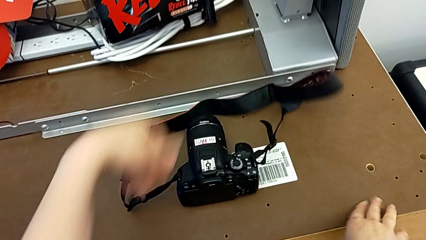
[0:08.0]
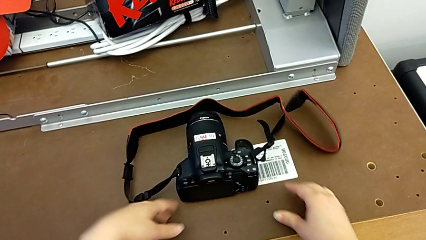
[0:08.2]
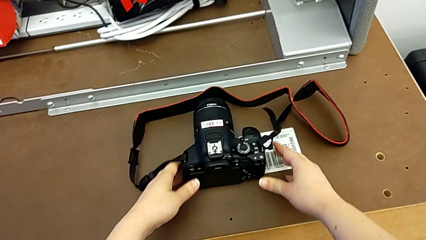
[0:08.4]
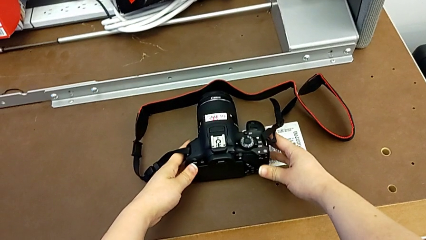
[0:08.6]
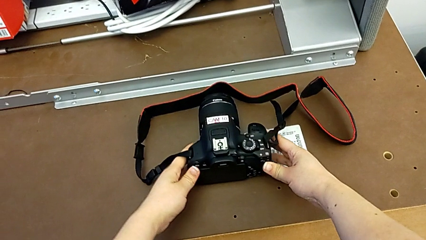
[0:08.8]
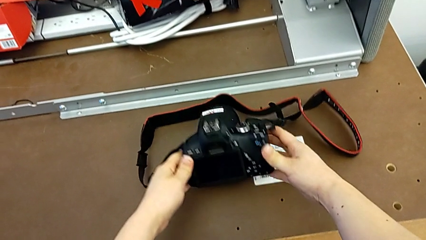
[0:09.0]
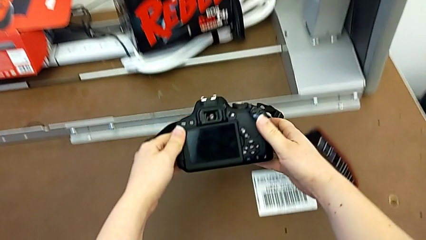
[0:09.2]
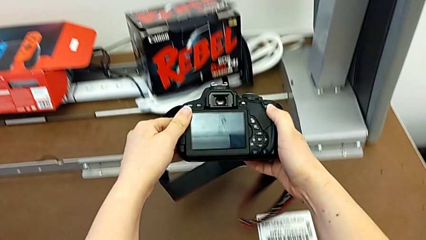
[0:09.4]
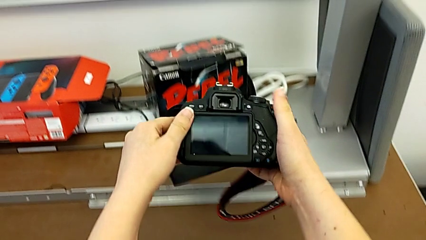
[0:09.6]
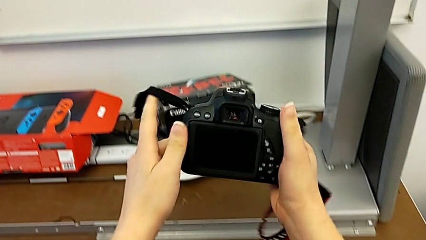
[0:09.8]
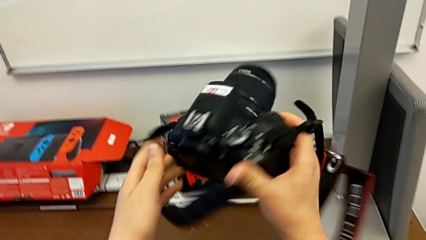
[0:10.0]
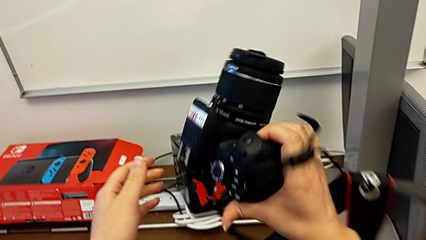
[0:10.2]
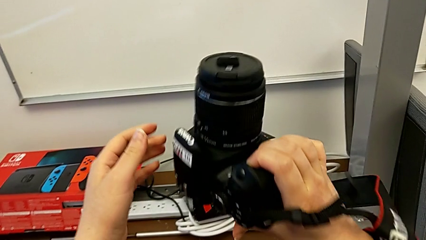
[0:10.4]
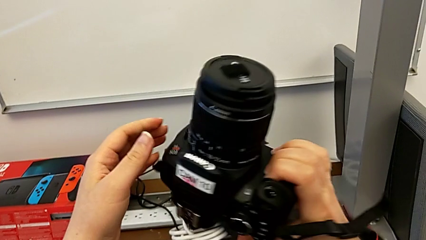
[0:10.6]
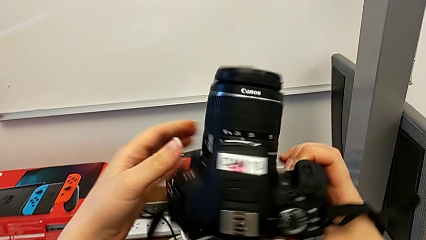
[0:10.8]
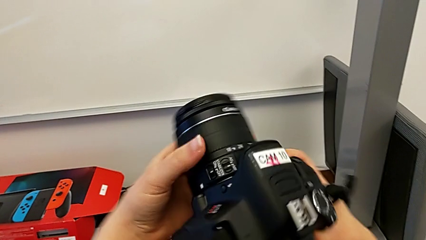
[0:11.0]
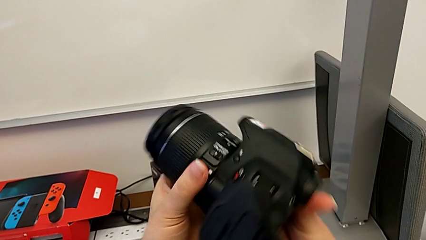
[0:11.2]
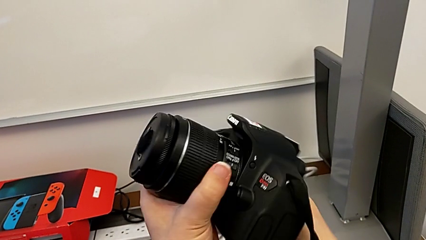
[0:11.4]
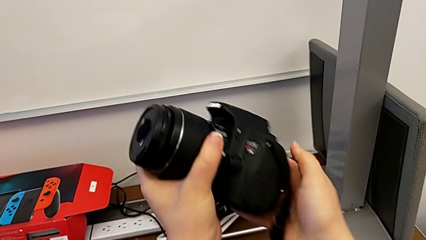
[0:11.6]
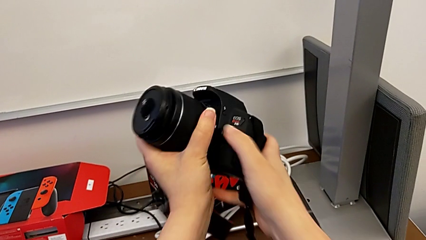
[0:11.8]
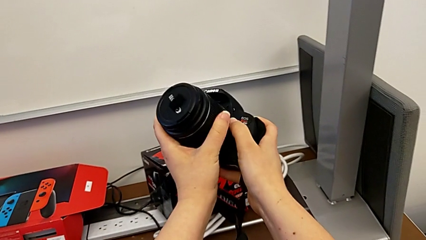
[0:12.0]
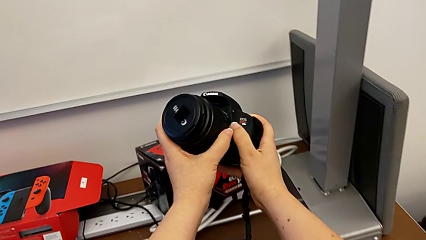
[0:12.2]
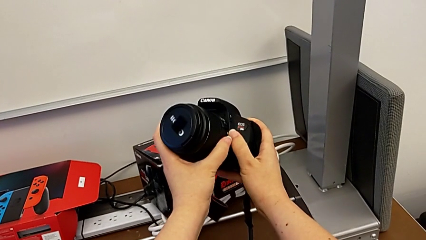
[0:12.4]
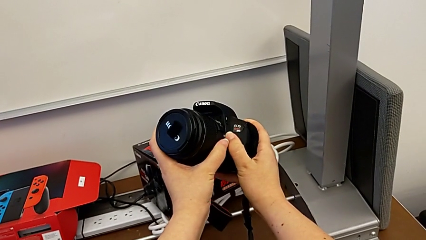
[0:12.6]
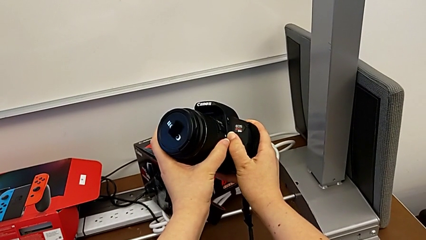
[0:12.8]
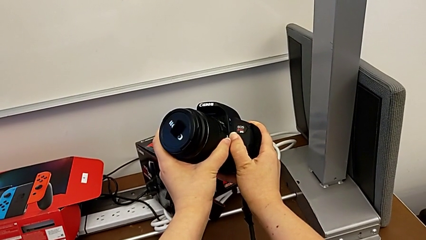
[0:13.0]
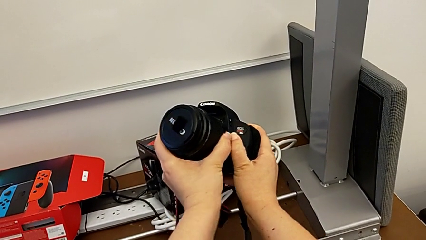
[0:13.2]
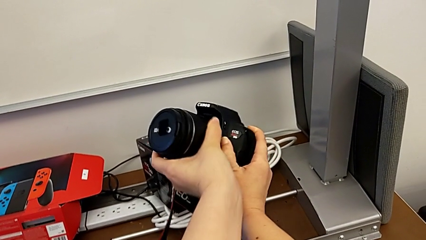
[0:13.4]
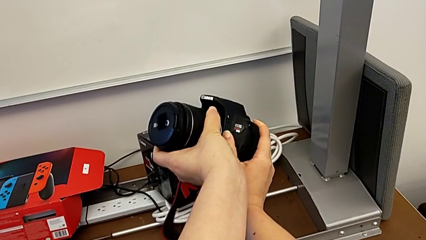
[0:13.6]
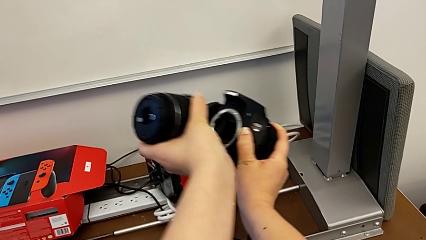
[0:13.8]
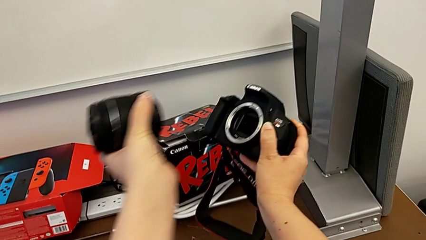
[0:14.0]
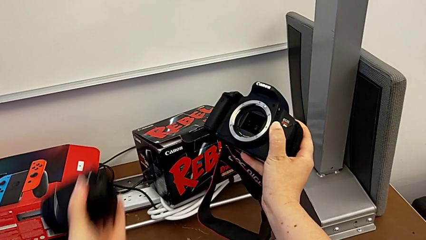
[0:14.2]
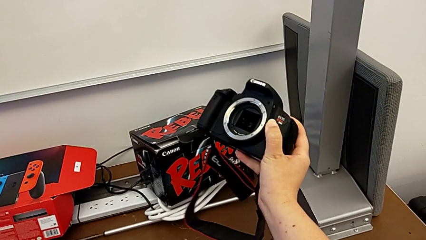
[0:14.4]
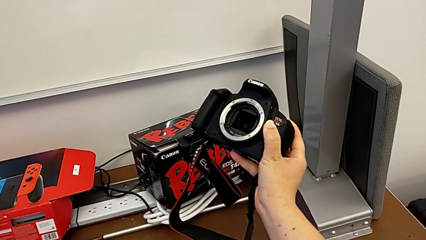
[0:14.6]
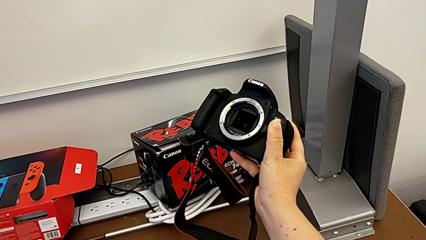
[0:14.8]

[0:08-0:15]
The camera wearer detaches the lens of the DSLR. They grab the DSLR, rotate it, press the release button with the right hand and withdraw the lens with the left hand.

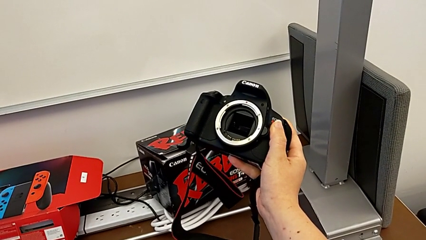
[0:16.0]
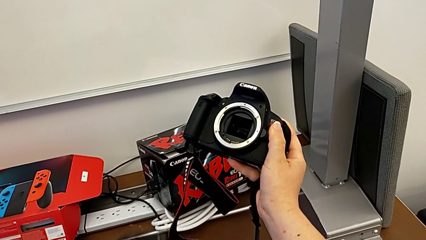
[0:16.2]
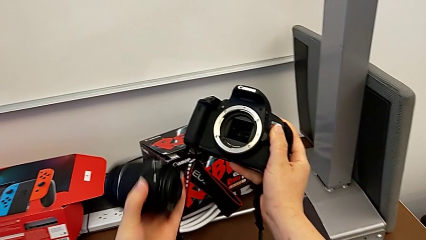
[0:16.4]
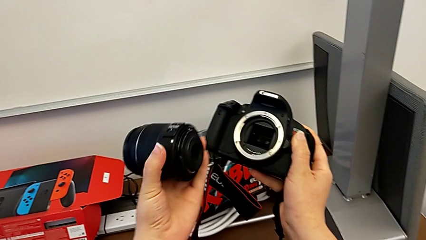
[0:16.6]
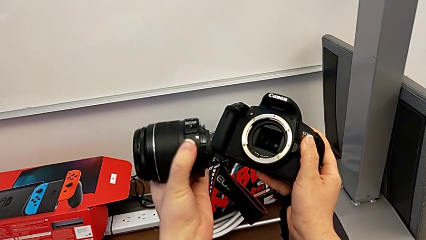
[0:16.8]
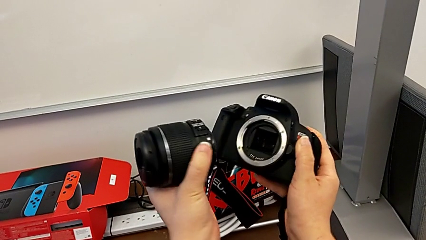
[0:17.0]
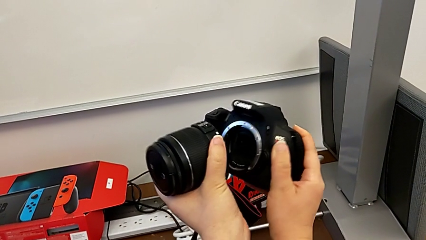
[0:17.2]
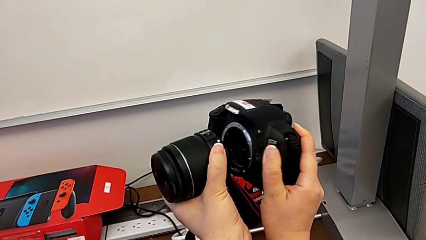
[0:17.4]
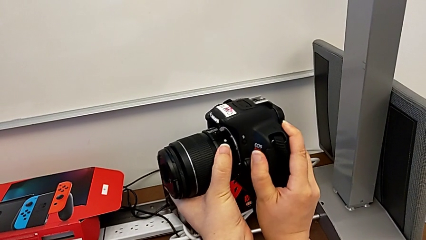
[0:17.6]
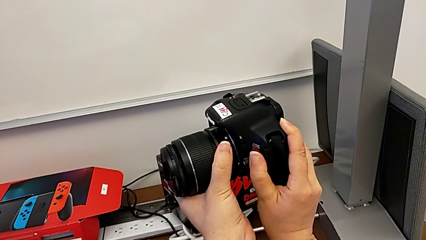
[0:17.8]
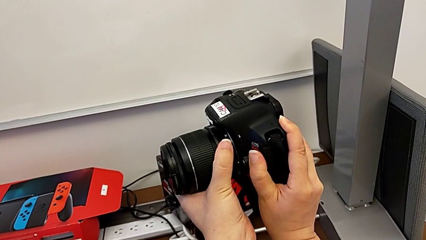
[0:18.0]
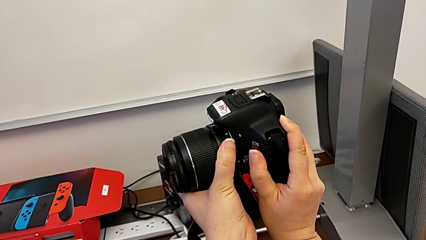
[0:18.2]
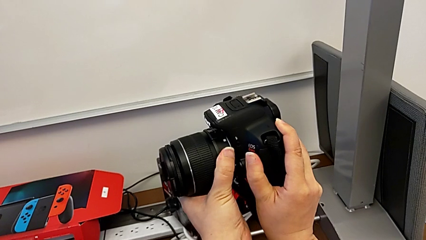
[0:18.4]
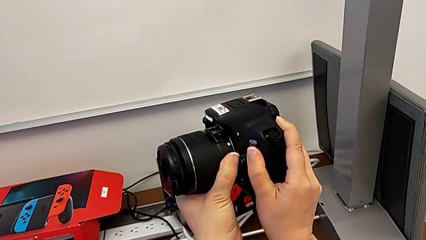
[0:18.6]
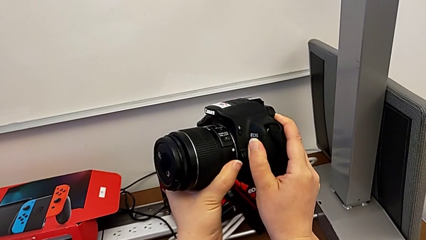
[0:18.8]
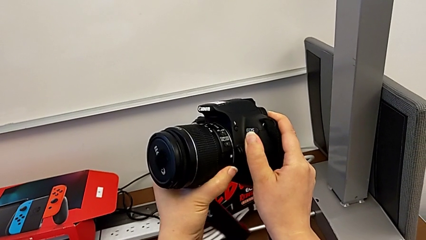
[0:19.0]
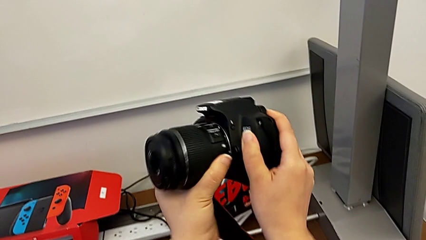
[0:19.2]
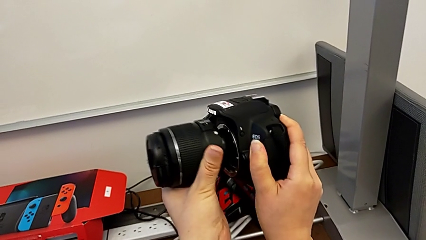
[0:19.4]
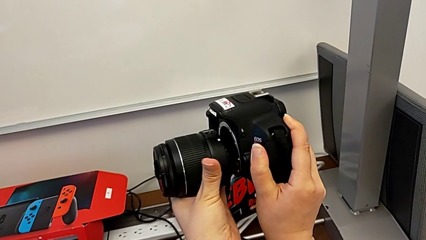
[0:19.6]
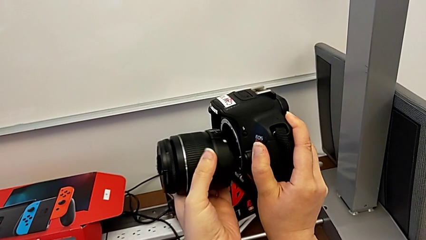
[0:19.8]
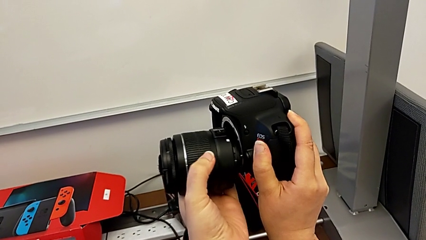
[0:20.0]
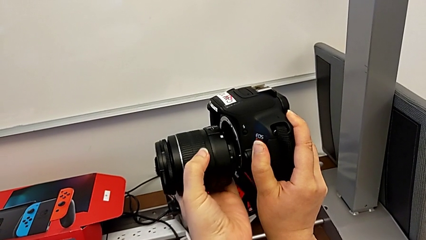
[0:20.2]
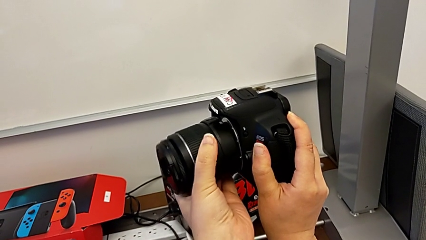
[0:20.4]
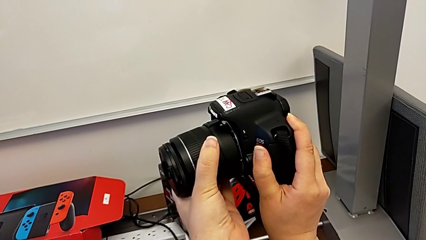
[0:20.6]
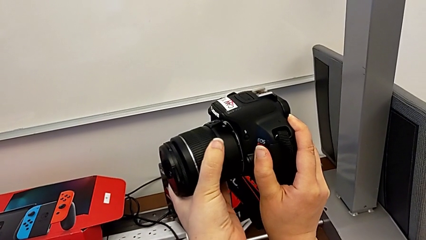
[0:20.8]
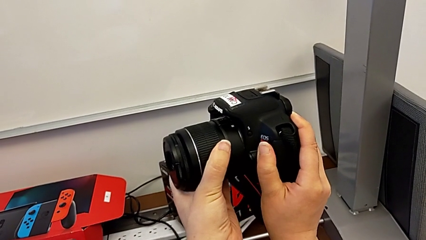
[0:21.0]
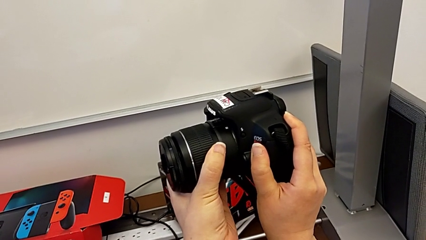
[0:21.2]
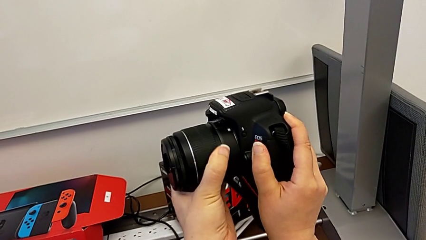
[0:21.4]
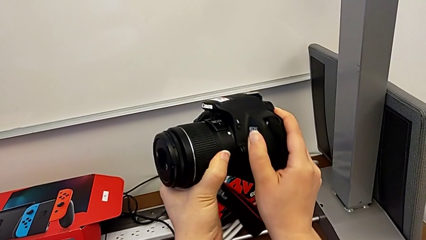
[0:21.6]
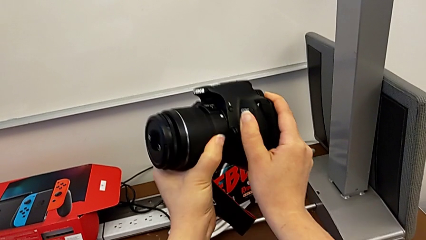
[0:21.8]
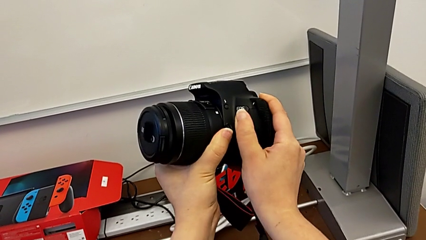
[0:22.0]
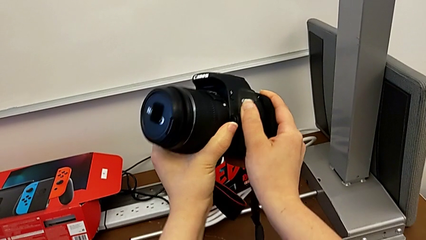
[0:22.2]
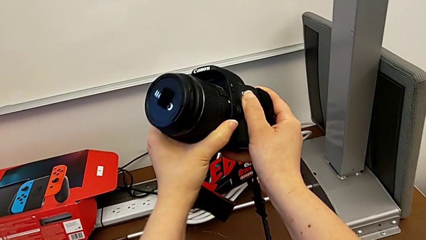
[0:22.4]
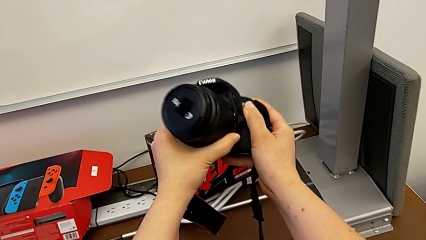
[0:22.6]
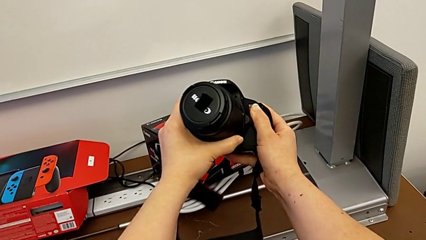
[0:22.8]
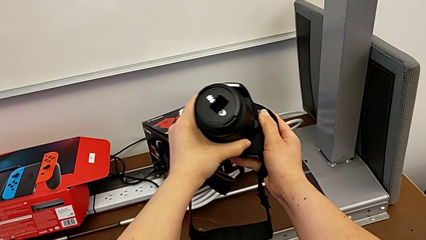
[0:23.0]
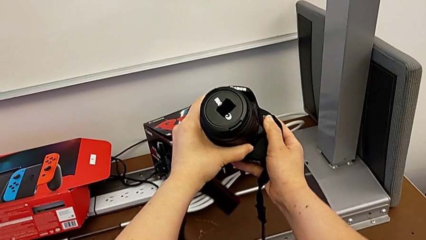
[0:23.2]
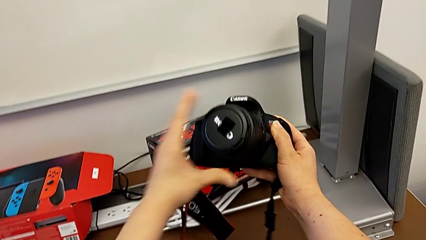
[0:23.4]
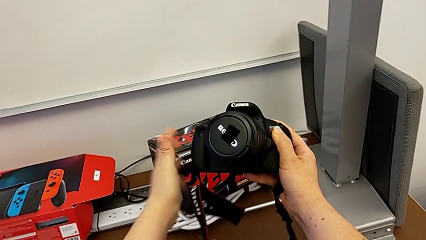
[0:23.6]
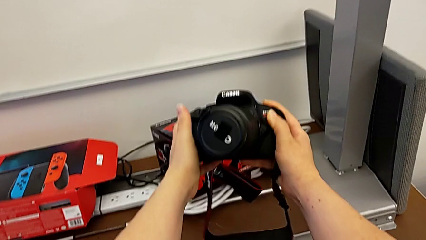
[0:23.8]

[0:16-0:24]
The camera wearer attaches the lens of the DSLR camera. They rotate the lens and assemble it.

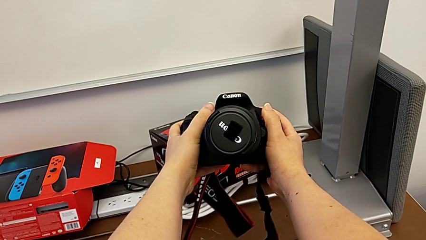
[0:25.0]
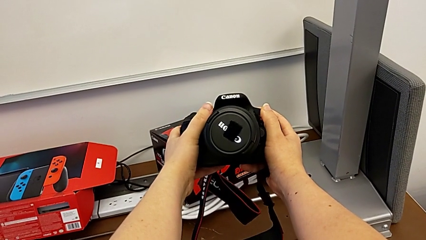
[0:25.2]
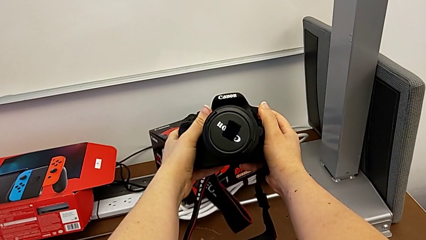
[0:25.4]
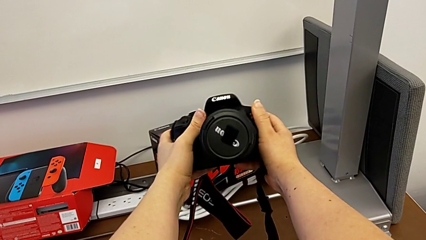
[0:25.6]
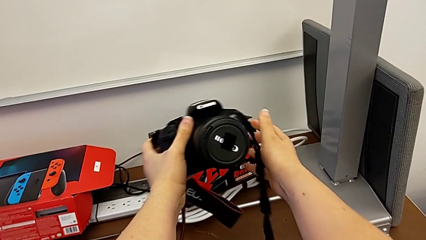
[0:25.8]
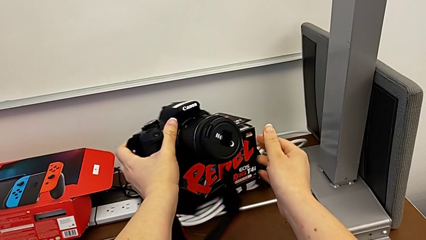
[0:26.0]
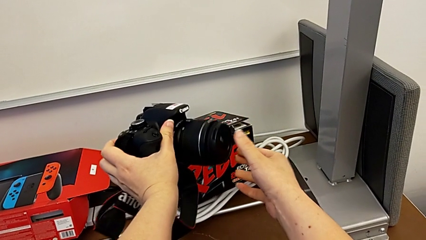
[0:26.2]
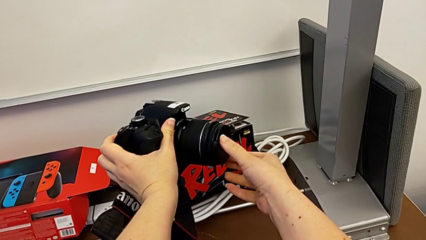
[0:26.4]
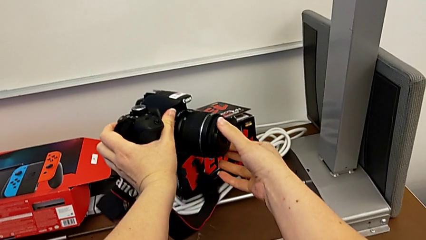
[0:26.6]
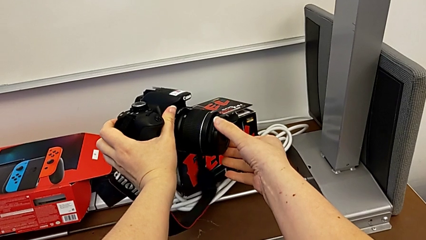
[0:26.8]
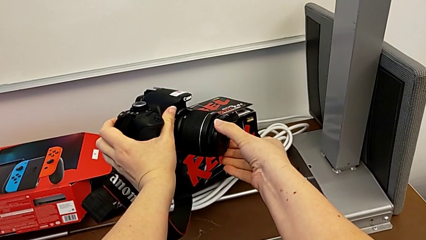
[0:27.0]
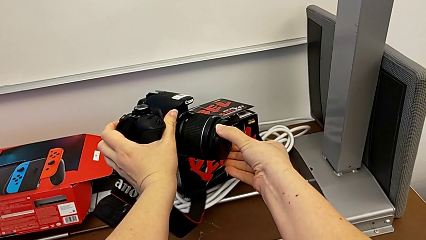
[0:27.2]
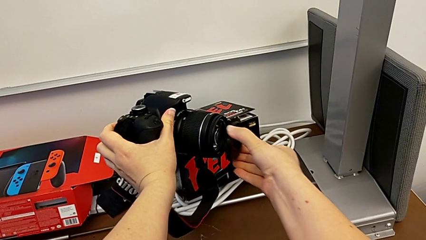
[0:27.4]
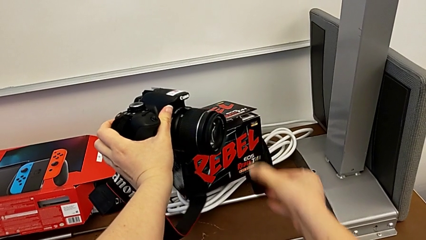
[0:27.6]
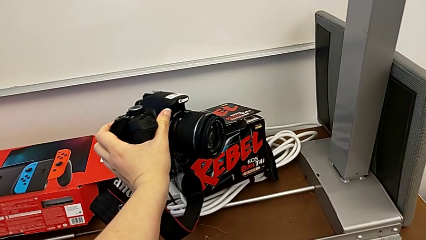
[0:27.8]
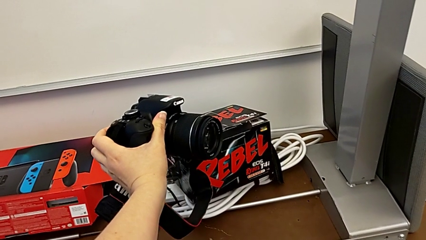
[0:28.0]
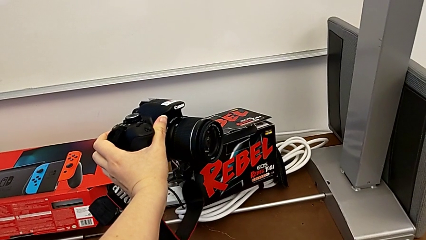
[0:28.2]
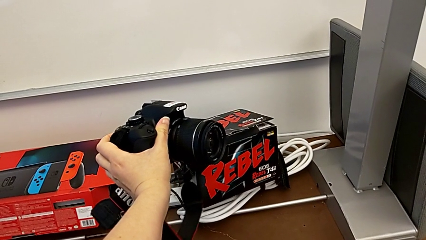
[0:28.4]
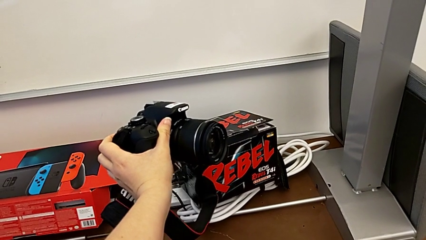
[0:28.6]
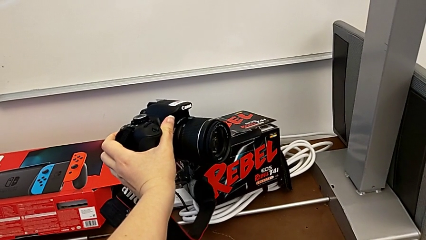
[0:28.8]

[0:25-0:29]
The camera wearer detaches the lens cover of the DSLR. They rotate the DSLR and withdraw the lens cover.
